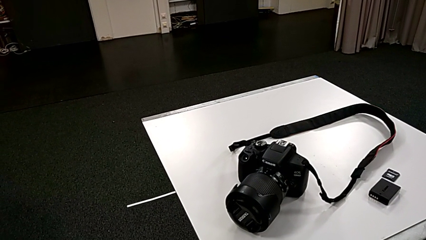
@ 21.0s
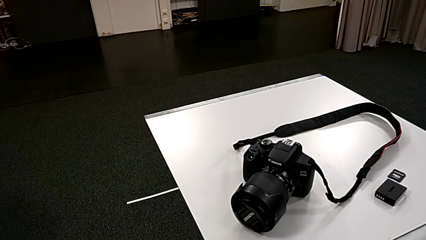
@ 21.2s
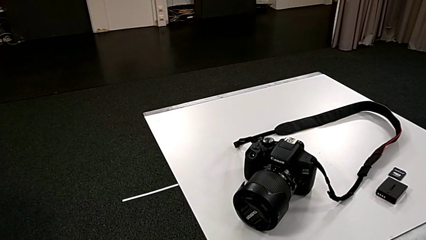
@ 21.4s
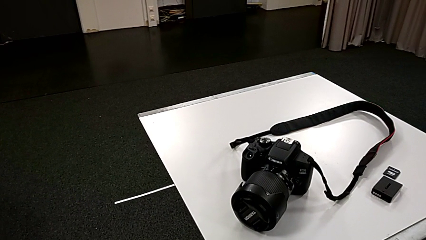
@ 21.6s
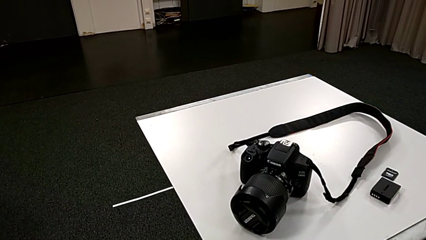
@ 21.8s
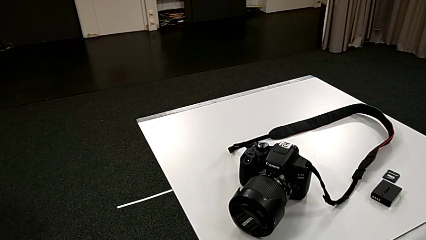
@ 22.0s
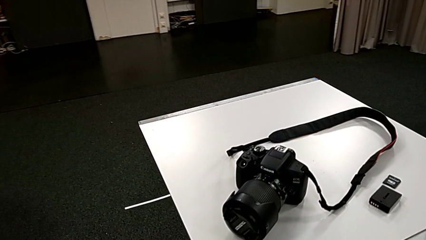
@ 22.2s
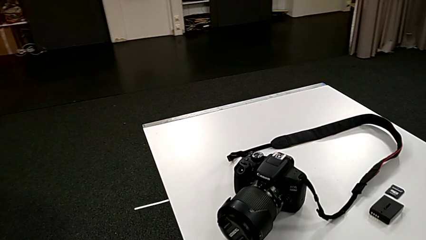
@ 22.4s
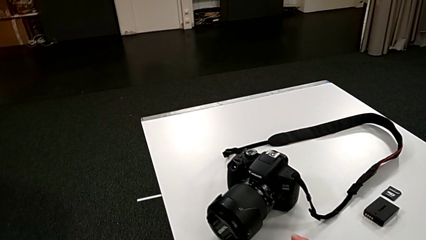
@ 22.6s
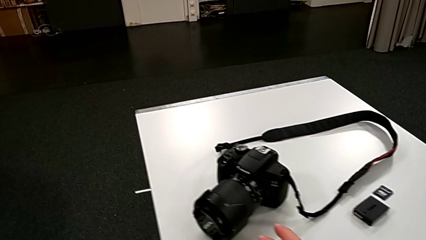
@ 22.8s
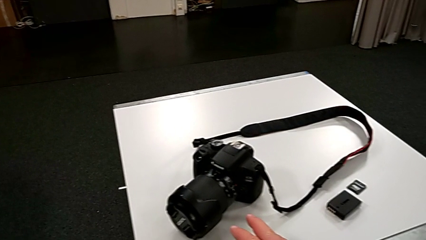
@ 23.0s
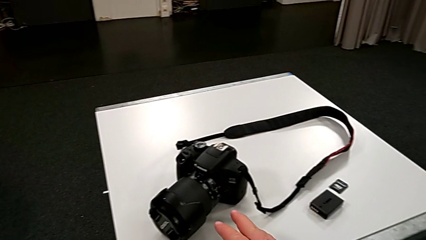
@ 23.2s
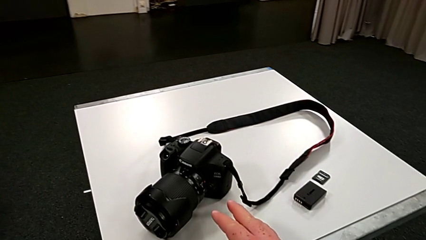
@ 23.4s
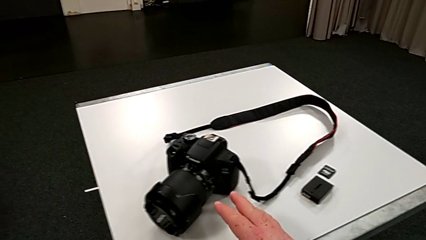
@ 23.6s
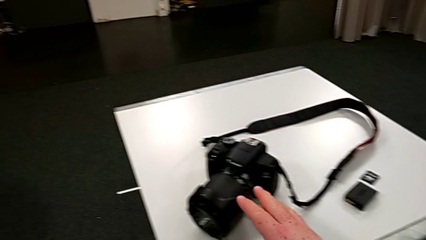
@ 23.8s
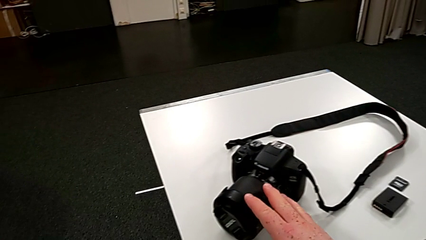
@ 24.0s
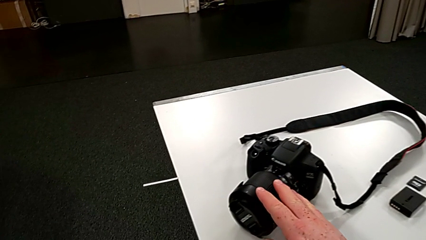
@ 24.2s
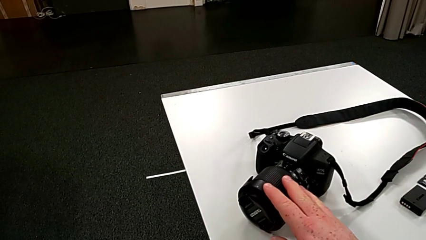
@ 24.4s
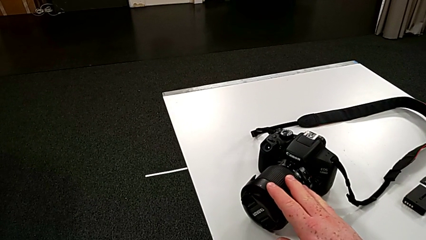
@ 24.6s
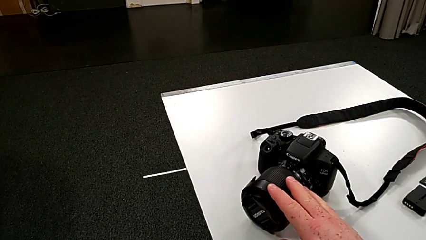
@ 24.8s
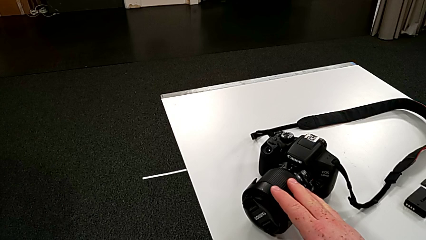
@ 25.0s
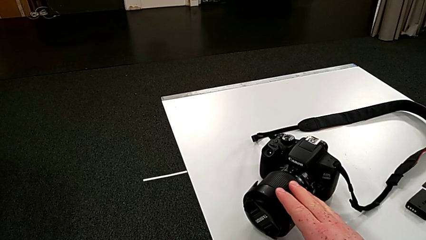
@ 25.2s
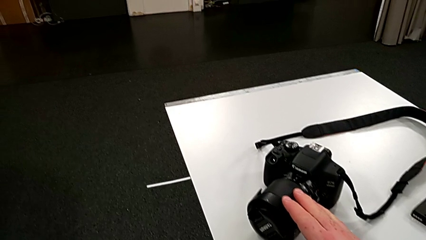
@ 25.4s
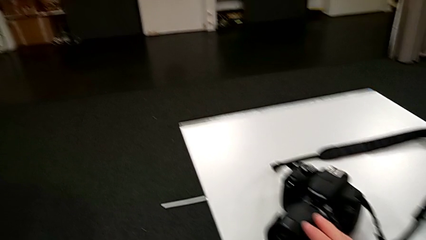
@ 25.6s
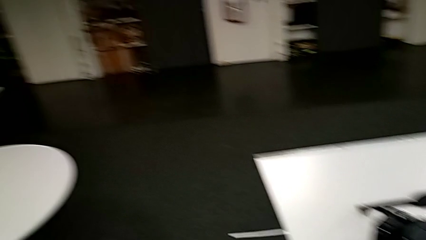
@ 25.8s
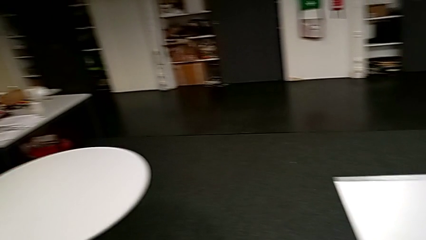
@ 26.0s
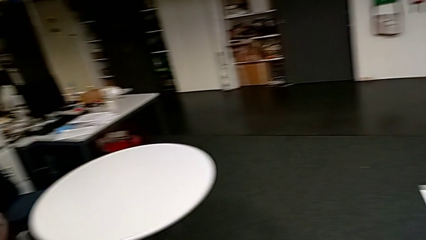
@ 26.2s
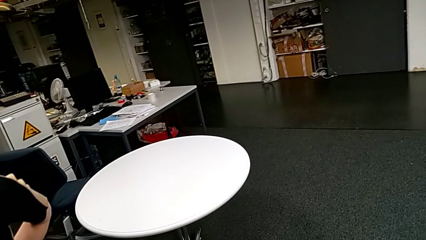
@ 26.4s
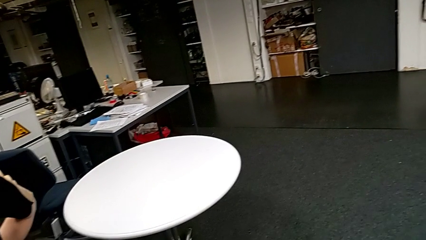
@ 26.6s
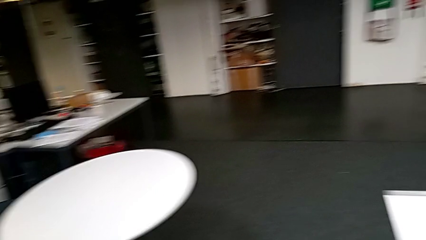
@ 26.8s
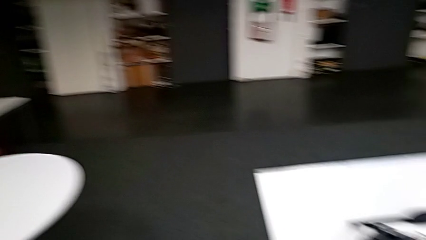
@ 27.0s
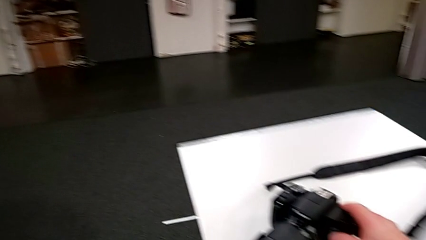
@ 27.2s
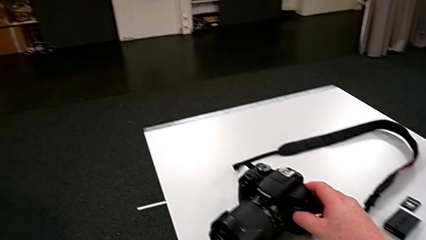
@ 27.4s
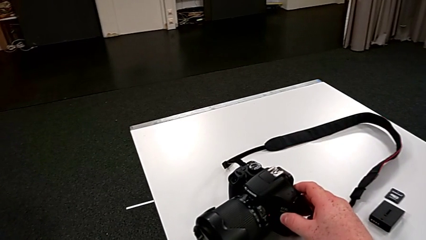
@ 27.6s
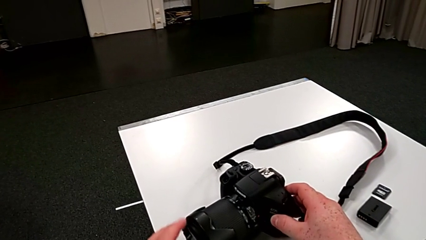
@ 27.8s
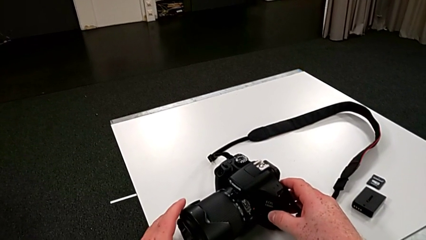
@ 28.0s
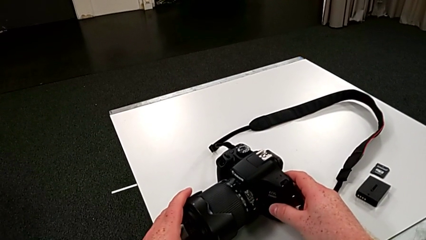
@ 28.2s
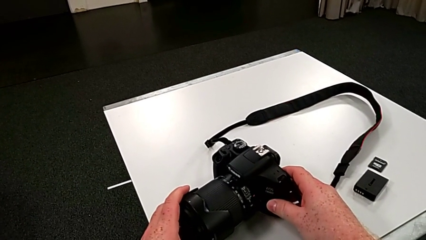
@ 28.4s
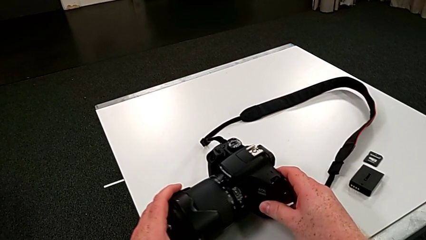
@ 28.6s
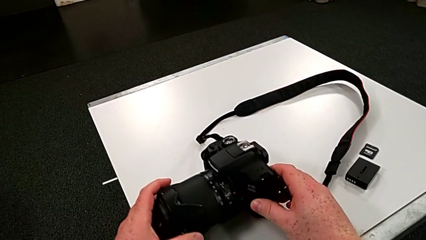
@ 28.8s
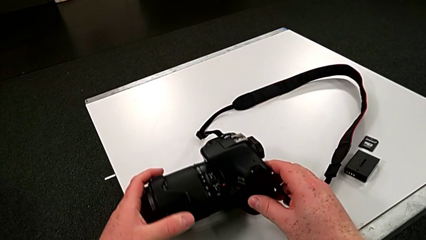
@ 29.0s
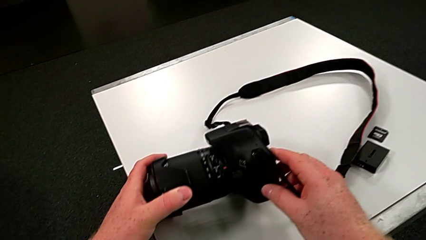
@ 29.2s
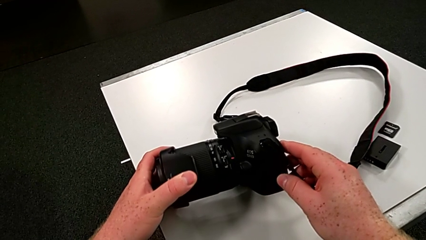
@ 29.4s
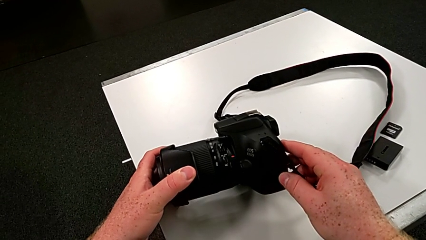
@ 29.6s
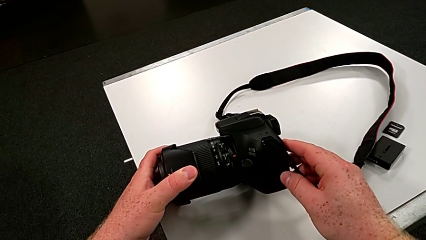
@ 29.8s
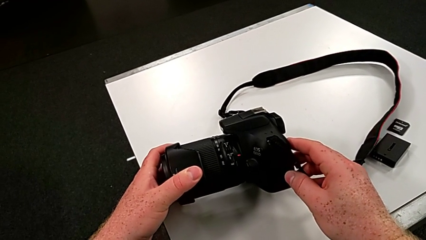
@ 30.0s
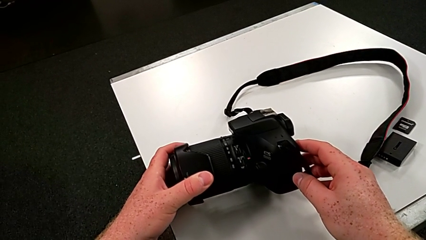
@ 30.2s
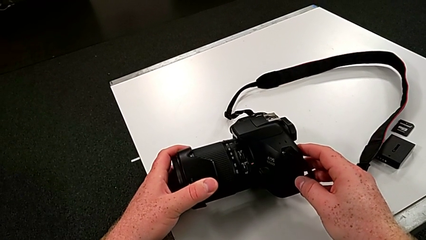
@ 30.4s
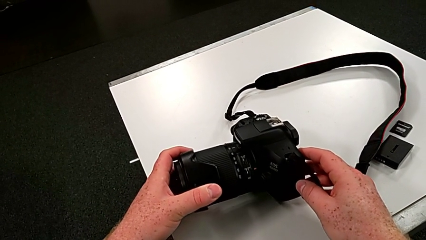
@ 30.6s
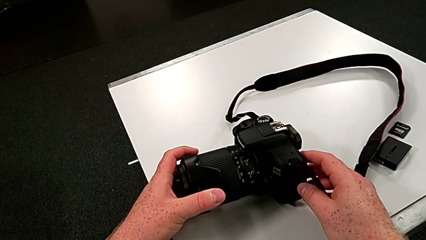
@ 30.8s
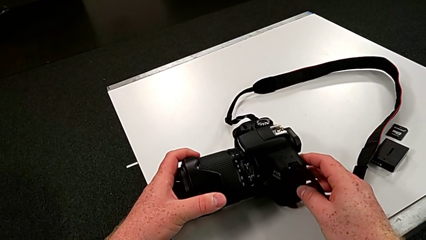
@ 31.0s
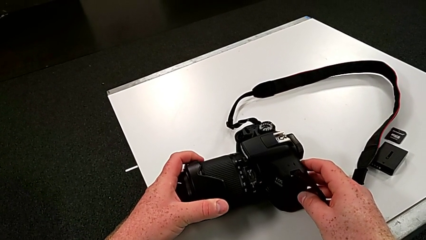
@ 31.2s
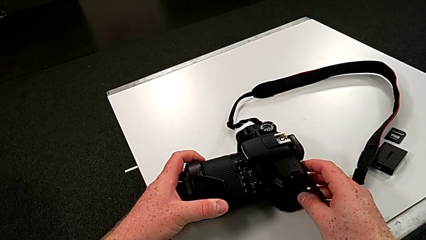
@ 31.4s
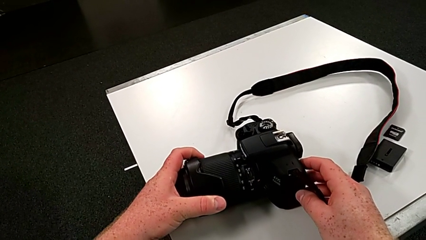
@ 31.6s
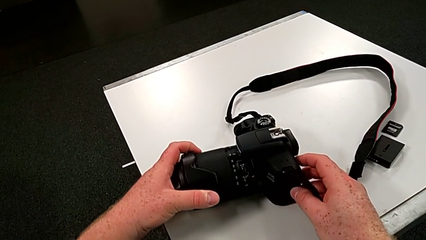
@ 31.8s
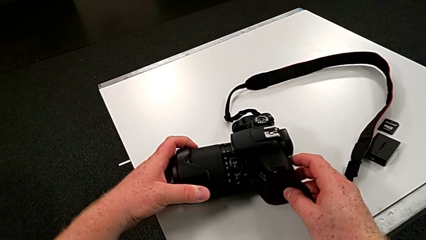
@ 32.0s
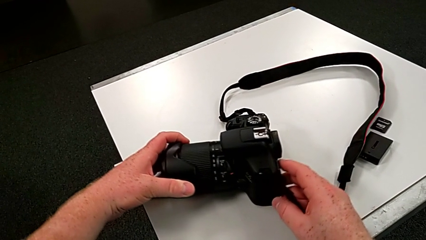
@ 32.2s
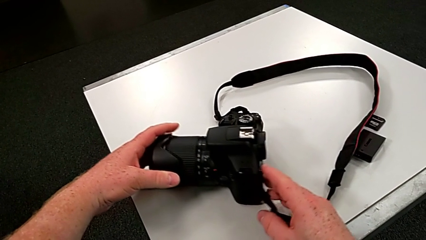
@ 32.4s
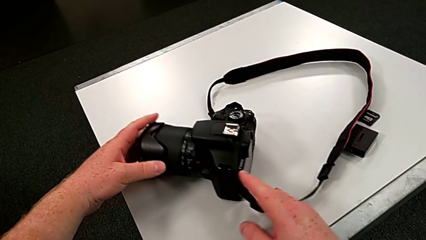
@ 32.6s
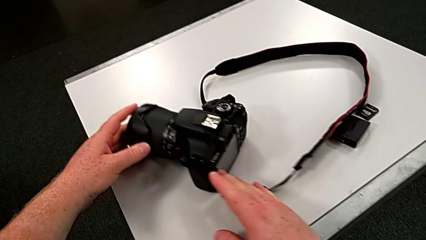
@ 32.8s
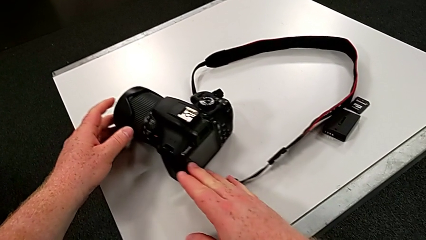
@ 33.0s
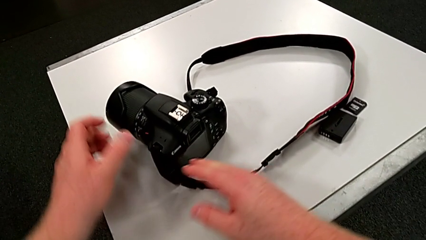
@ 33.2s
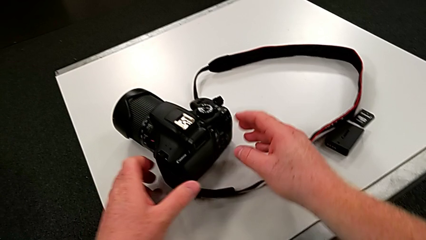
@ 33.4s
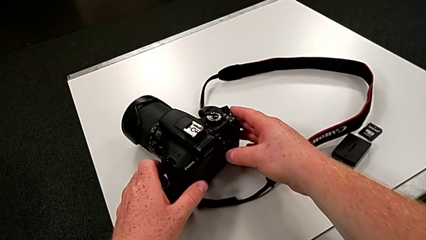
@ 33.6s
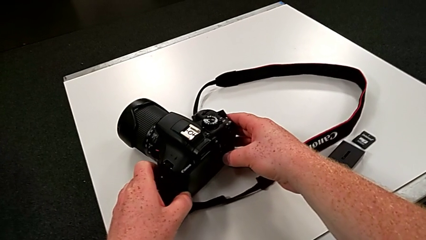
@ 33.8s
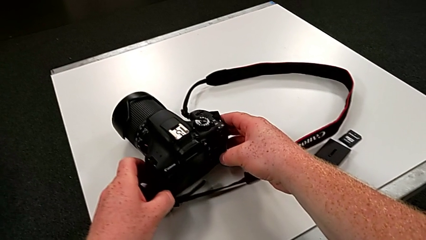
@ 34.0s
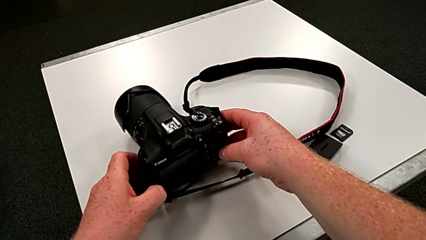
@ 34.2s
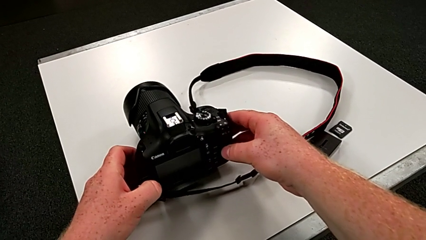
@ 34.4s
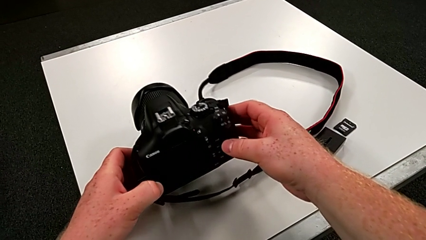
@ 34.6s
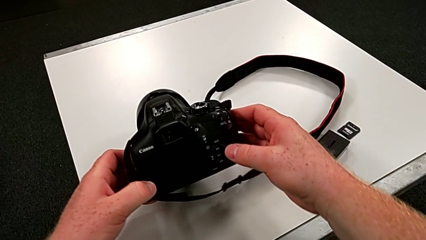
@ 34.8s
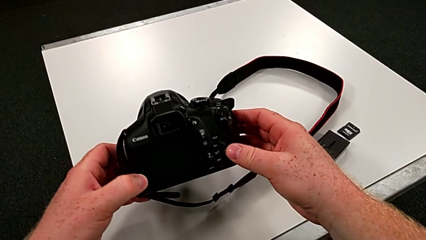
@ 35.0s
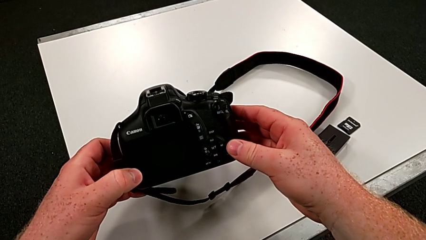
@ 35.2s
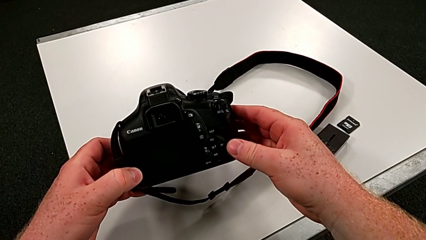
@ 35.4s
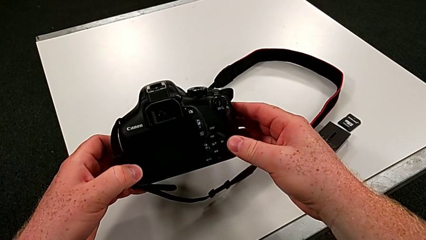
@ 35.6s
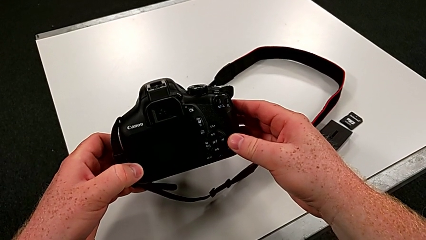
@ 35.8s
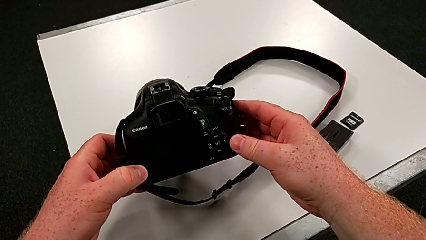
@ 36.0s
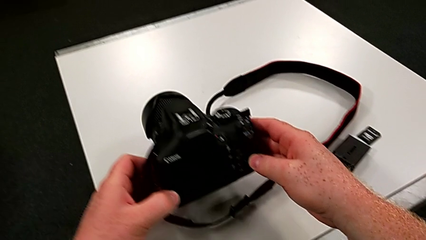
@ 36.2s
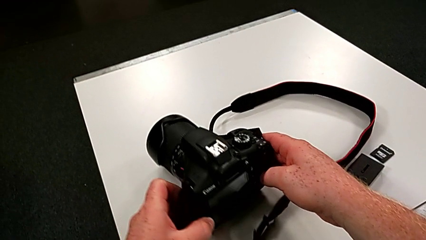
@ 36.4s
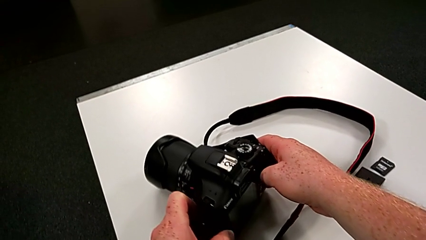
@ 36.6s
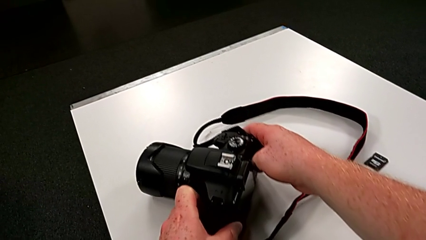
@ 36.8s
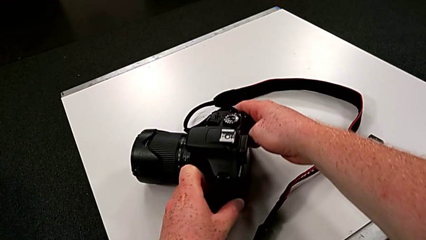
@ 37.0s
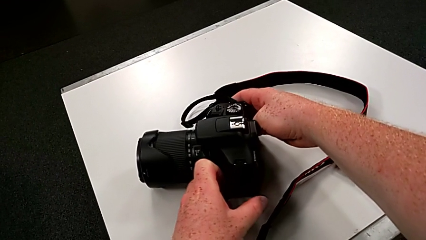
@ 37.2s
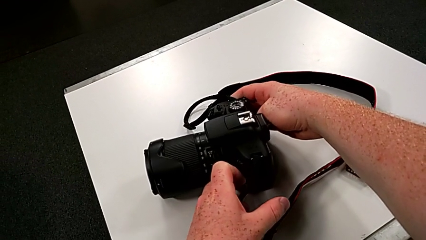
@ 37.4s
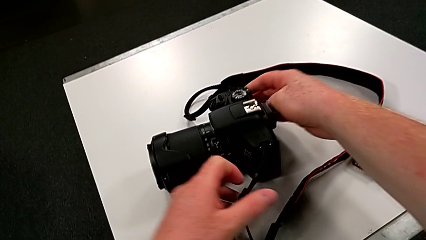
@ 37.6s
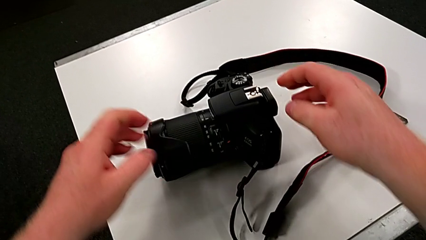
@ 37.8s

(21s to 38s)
The camera wearer is touching the cover of the DSLR. They grab the DSLR, wrongly rotate it, grab it and place it.
